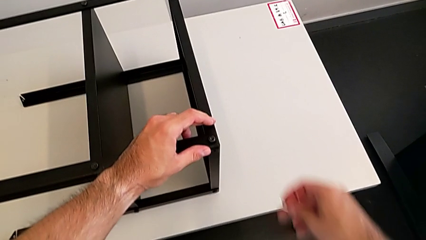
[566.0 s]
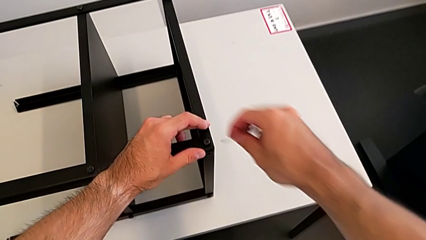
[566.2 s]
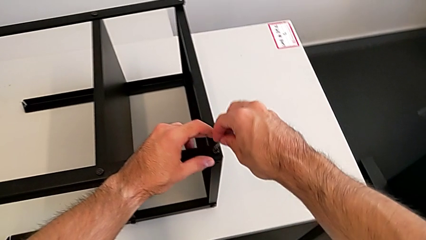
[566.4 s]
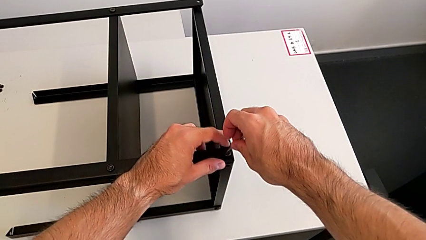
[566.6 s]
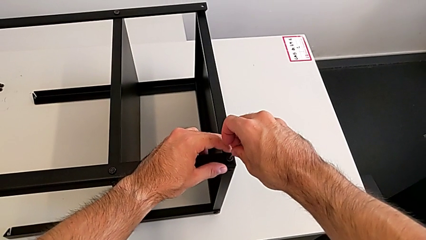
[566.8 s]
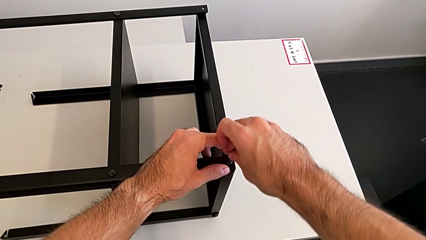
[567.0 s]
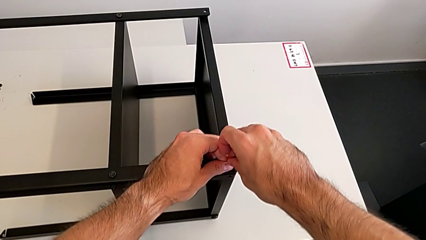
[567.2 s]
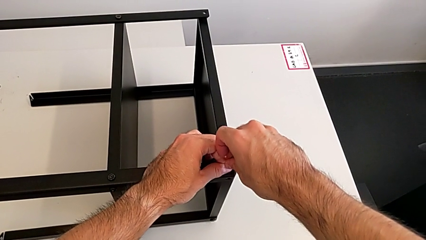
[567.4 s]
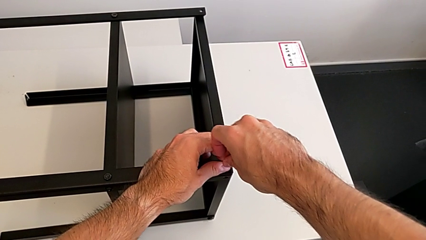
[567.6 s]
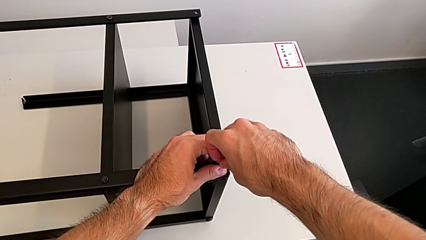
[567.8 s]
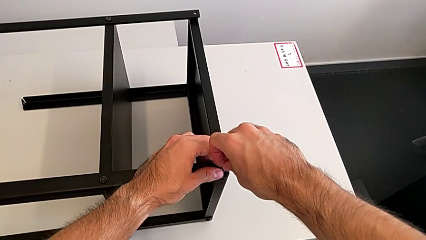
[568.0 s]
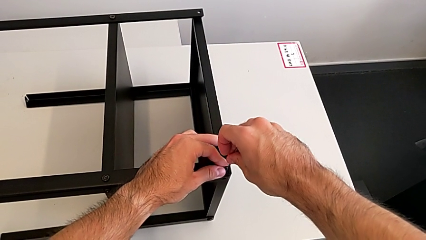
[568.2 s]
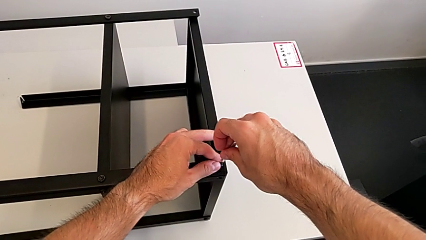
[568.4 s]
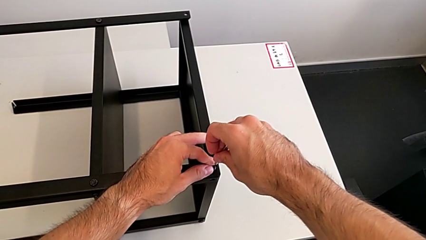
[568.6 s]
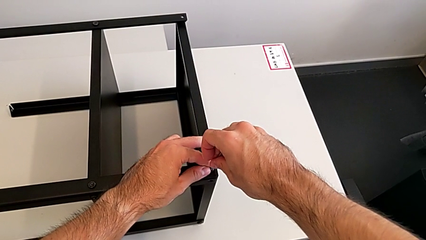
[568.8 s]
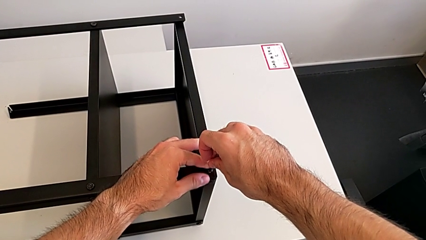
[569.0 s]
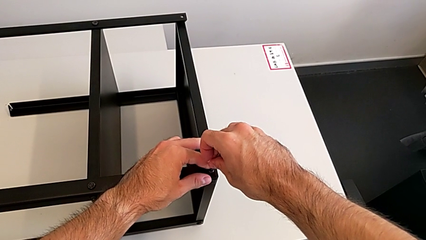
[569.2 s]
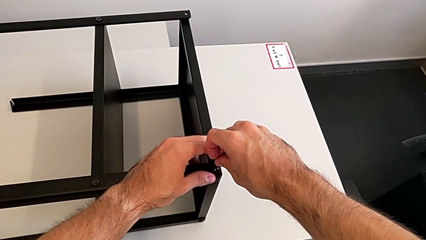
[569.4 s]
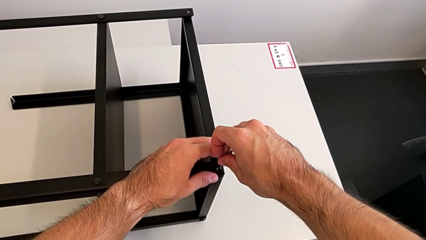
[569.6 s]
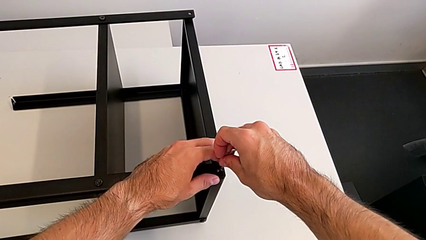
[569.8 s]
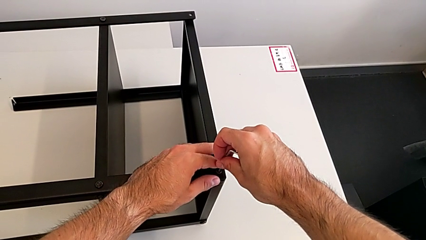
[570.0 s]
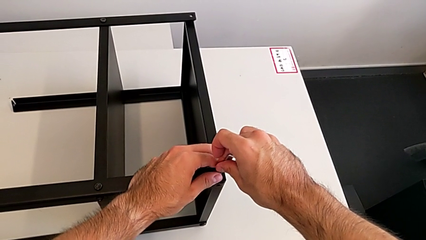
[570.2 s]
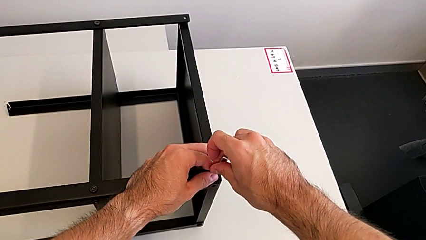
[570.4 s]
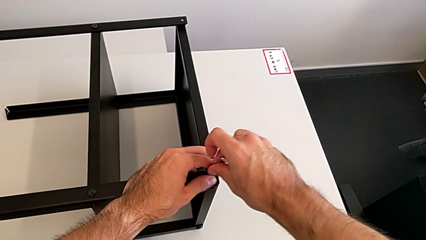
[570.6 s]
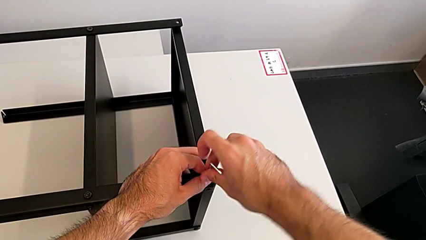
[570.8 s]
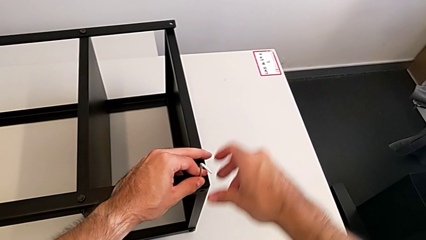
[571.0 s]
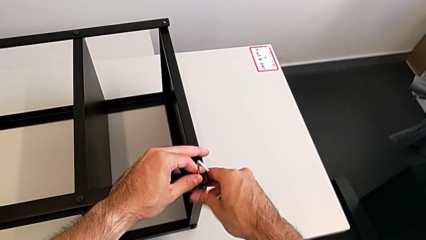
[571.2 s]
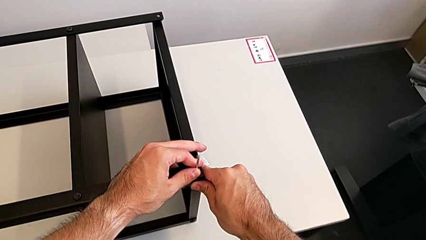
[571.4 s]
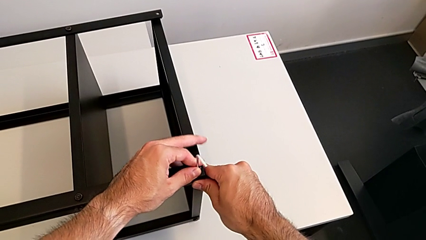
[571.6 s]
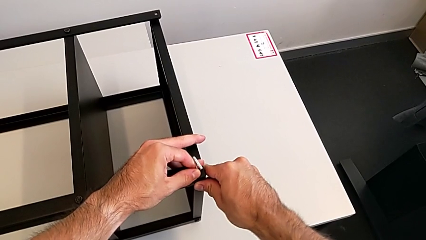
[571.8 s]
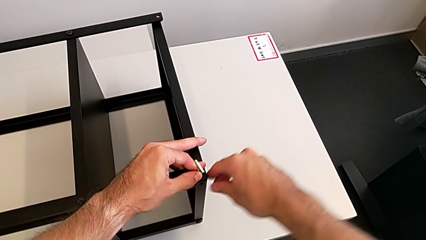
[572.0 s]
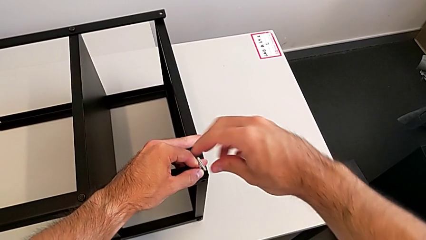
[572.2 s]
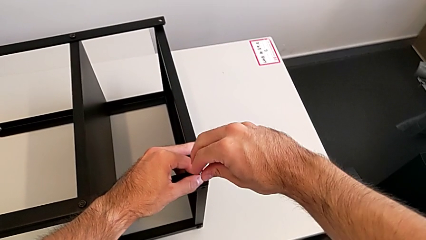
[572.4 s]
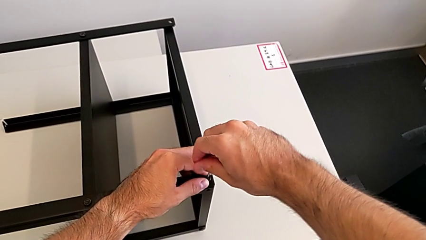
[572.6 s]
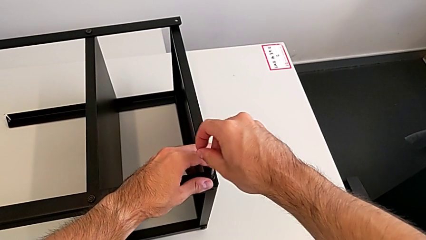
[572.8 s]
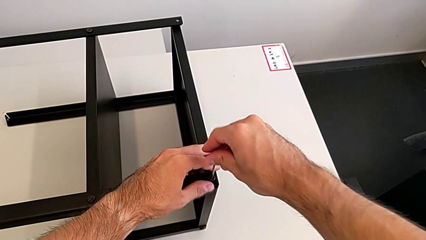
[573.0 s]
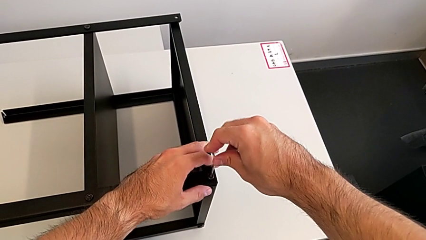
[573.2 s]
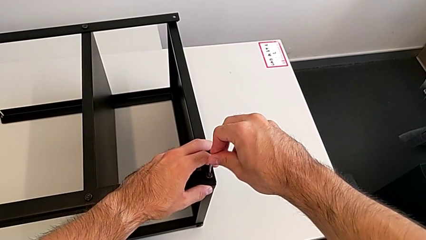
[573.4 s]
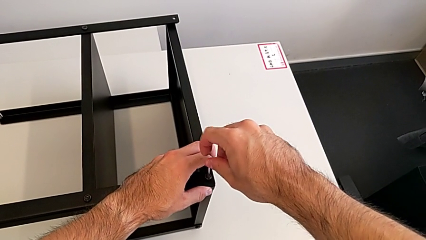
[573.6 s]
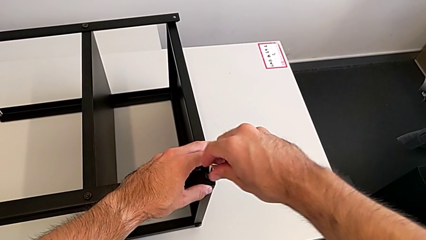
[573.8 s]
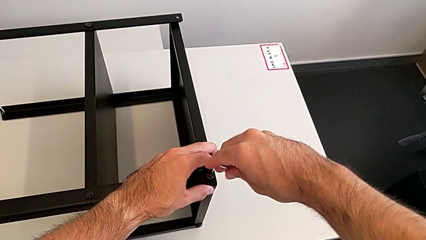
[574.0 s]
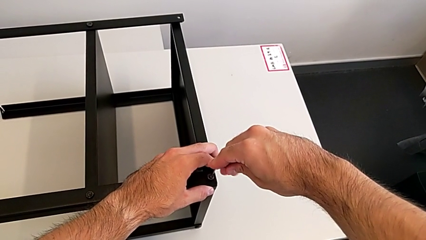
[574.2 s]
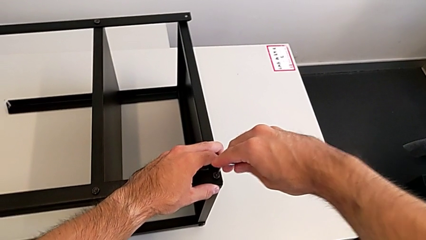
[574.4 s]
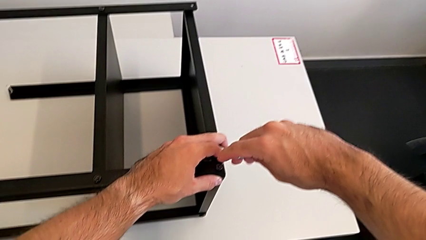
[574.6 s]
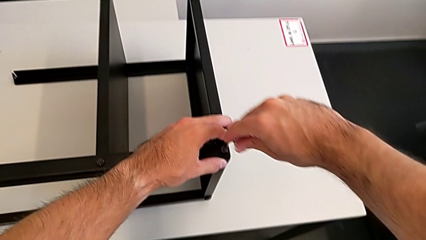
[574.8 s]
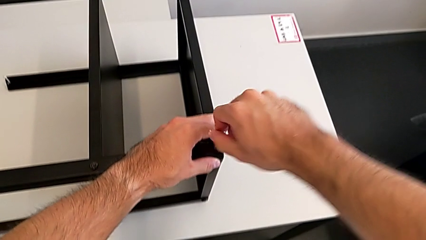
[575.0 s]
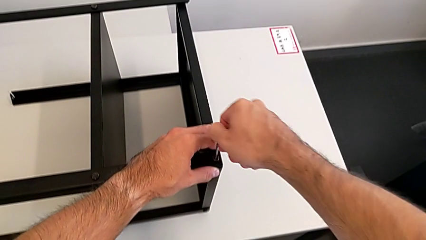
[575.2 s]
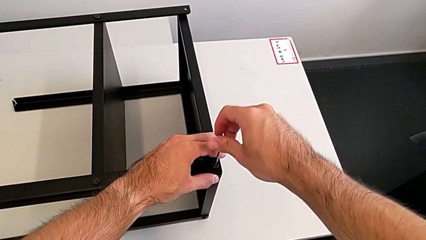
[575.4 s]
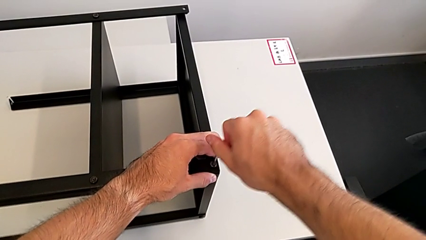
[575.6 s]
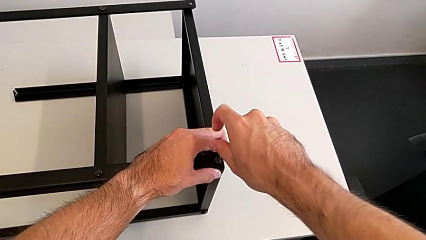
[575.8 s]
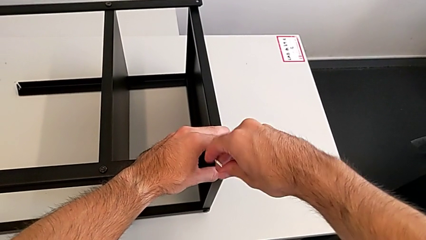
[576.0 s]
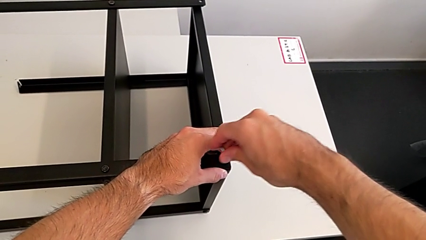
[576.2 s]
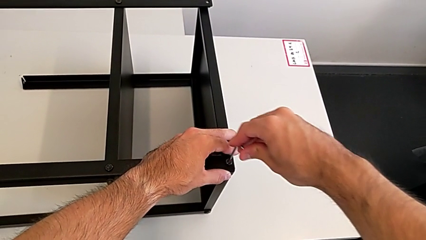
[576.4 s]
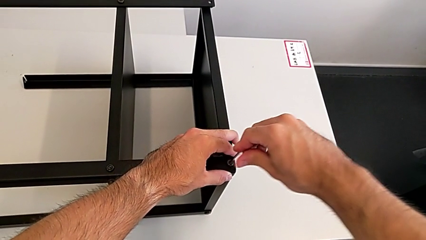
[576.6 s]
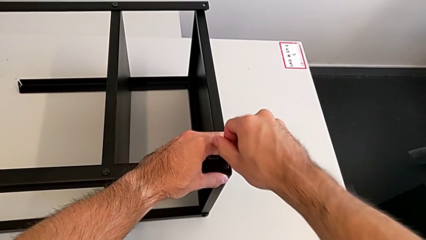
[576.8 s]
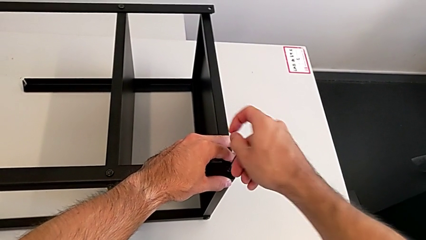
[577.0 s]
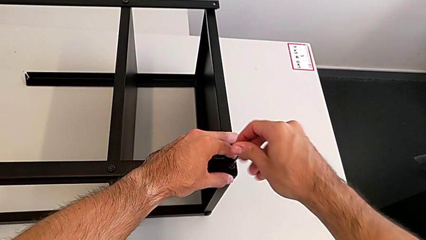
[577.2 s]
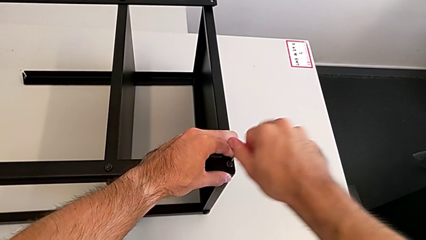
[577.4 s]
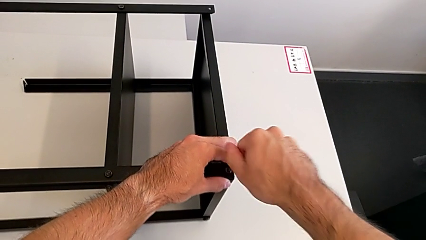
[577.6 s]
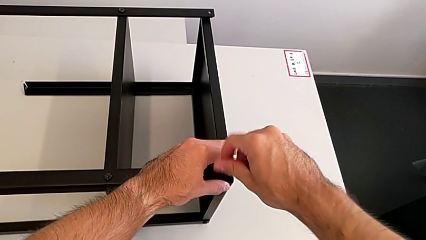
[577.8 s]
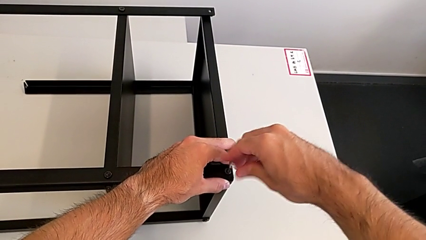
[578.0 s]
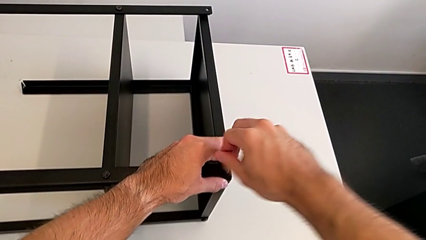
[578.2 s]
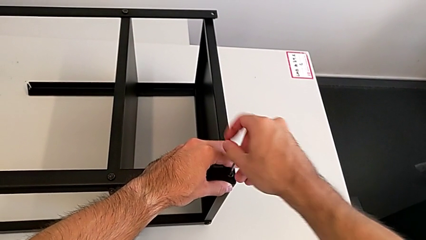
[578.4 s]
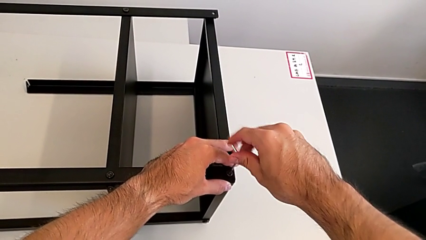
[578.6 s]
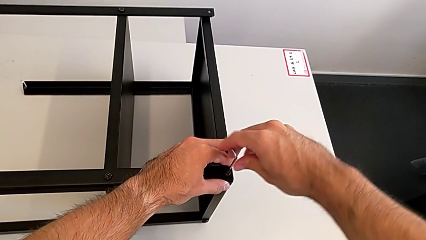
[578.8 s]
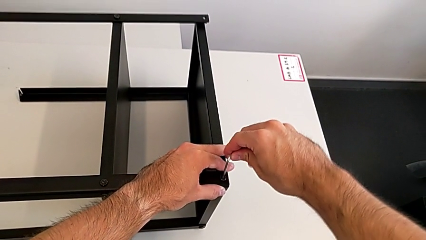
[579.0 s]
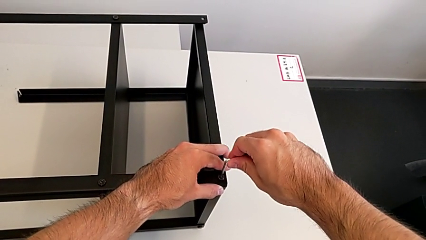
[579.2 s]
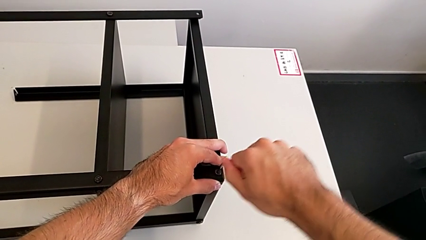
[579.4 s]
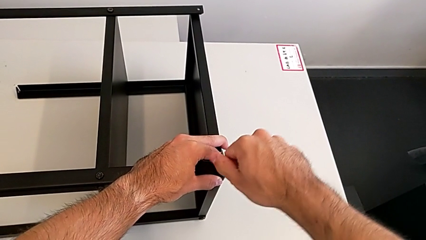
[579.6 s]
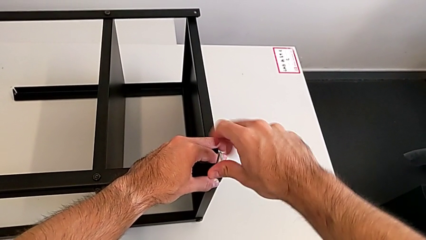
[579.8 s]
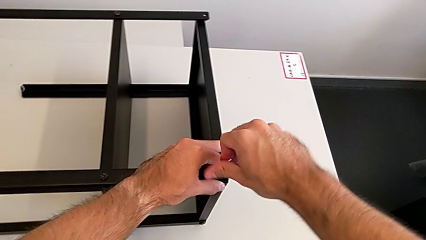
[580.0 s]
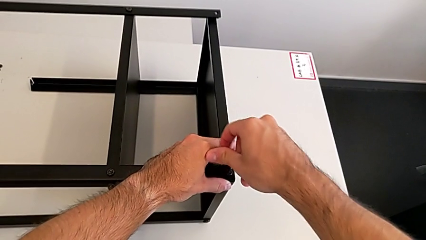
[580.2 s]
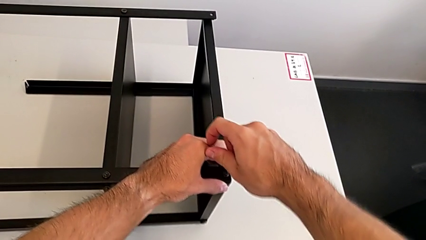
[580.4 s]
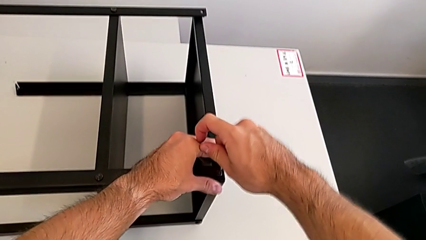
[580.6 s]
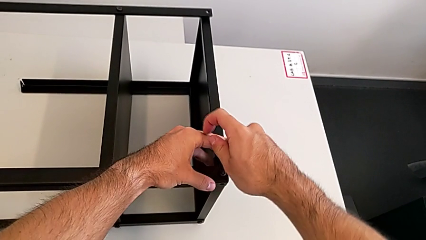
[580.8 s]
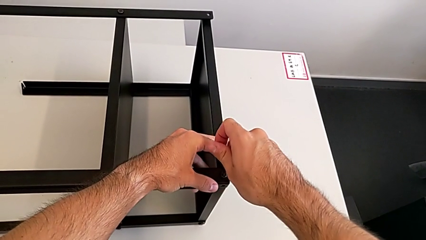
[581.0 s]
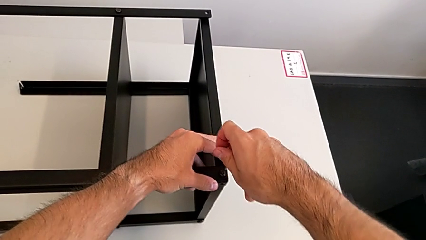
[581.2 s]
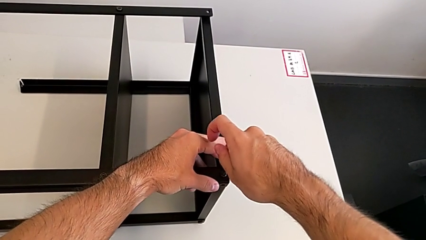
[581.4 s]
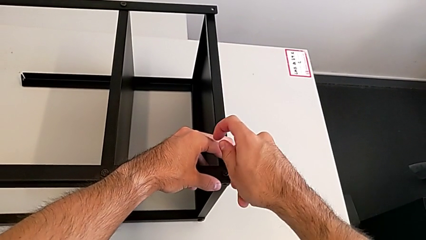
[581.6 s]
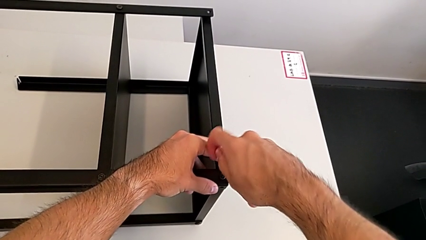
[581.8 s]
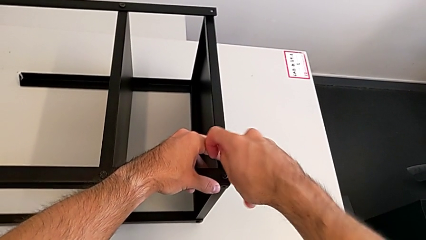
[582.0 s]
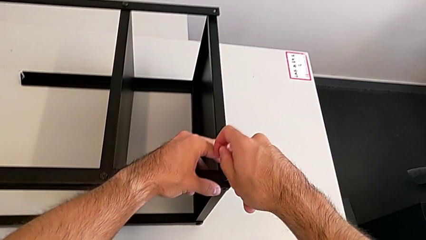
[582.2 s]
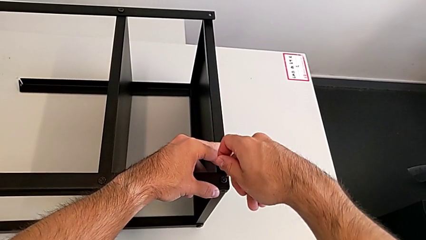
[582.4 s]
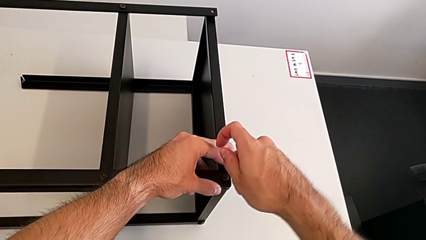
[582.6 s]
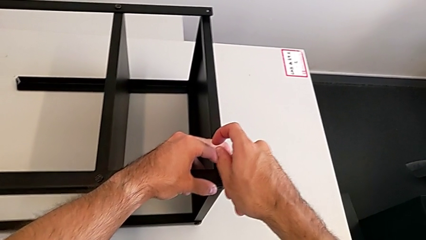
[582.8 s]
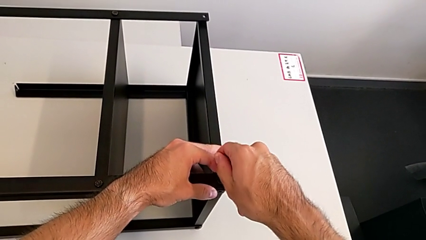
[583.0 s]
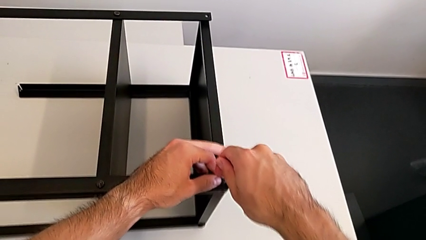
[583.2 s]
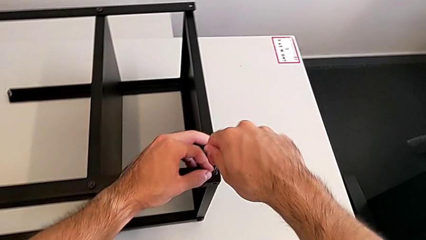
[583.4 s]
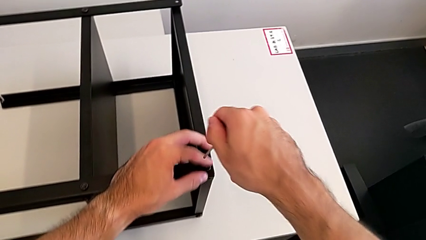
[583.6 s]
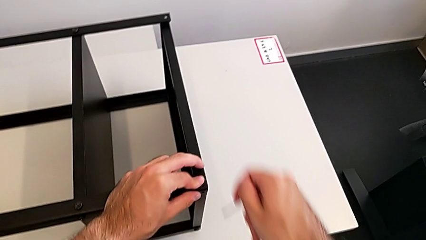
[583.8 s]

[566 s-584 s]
The camera wearer is screwing the first leg to the top shelf of the table. They insert the Allen wrench, screw the hex socket head and withdraw the Allen wrench.
